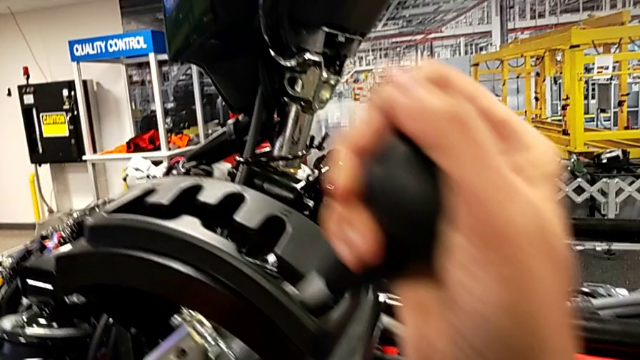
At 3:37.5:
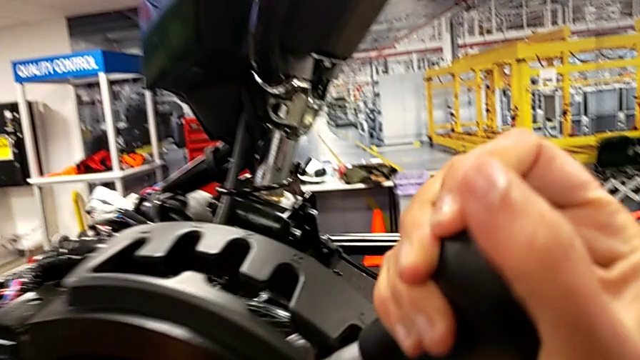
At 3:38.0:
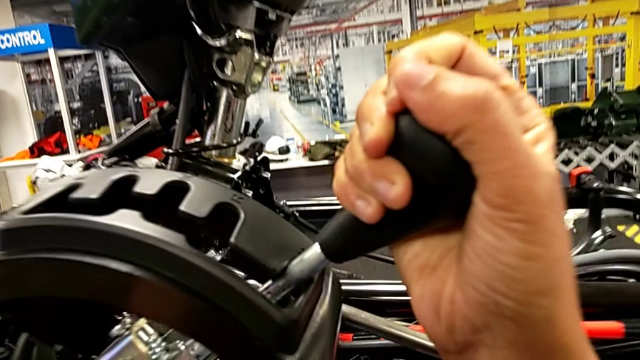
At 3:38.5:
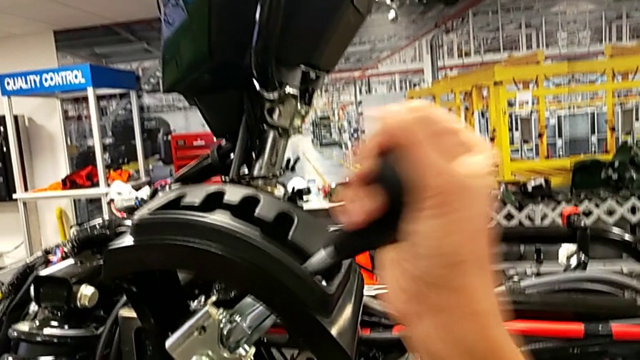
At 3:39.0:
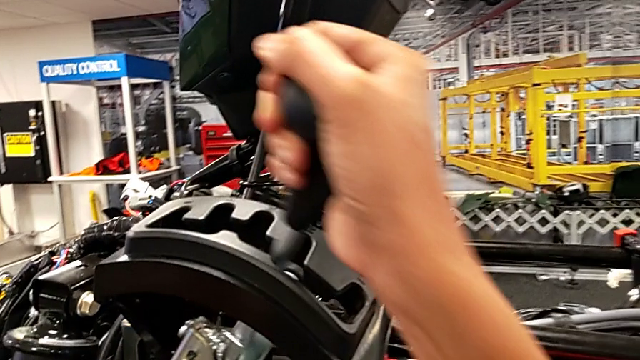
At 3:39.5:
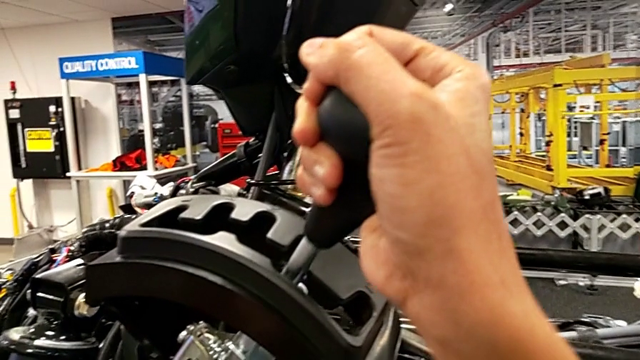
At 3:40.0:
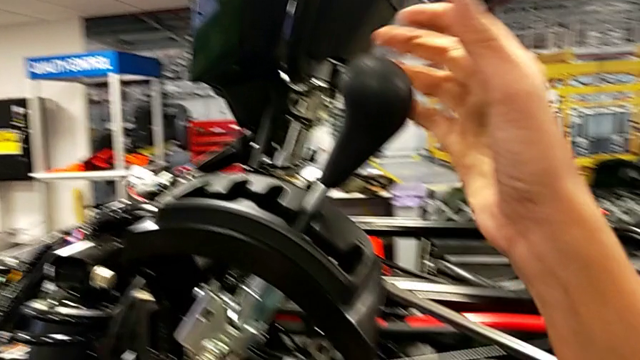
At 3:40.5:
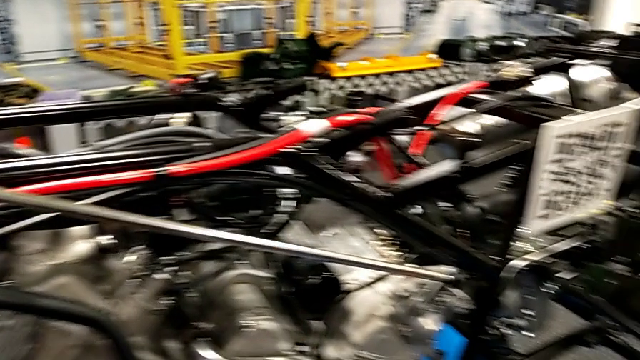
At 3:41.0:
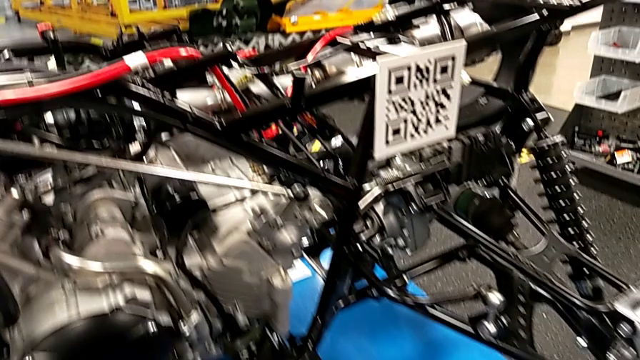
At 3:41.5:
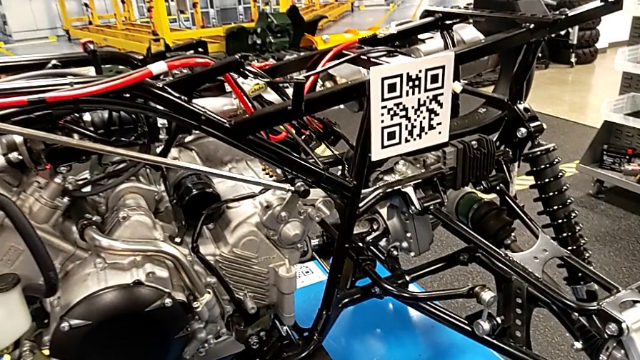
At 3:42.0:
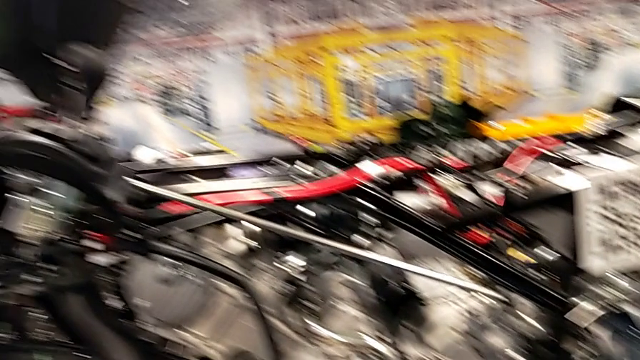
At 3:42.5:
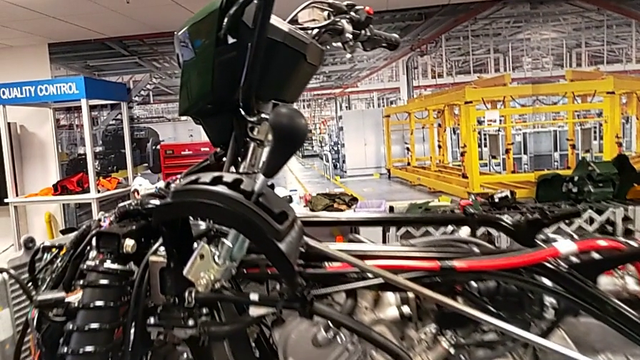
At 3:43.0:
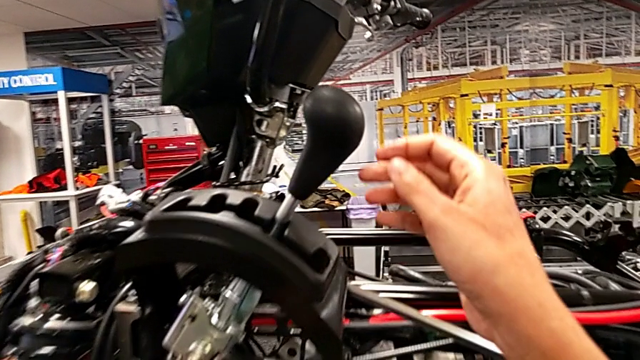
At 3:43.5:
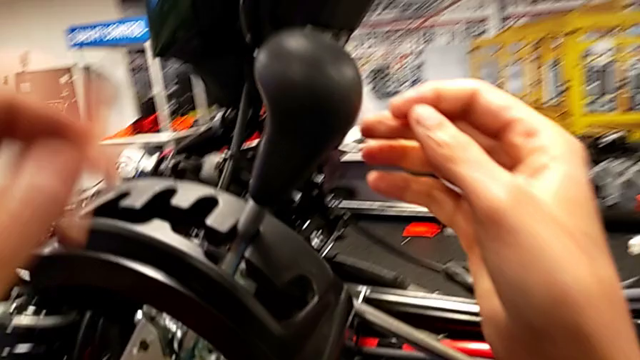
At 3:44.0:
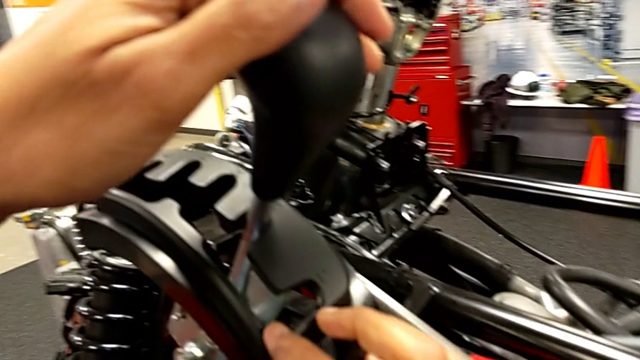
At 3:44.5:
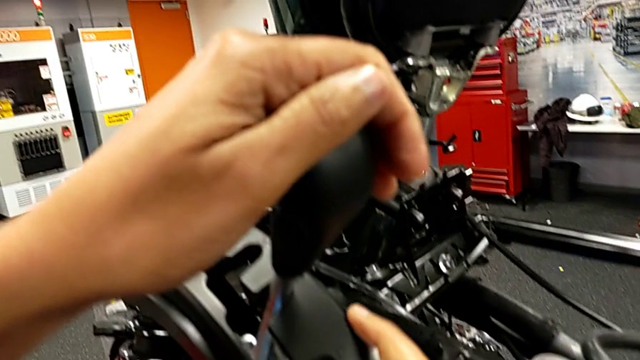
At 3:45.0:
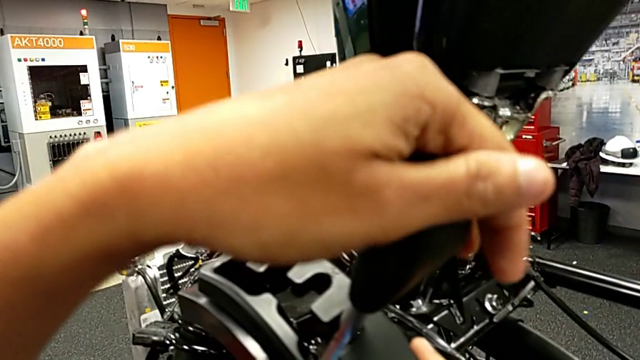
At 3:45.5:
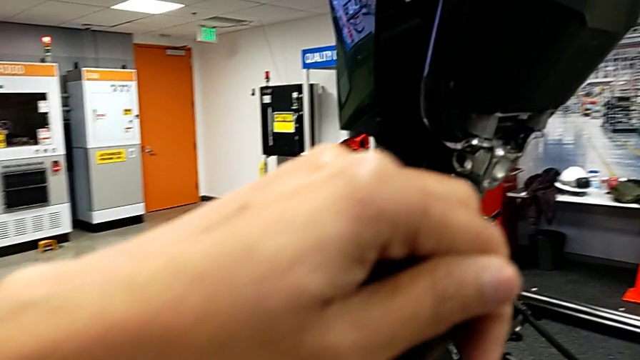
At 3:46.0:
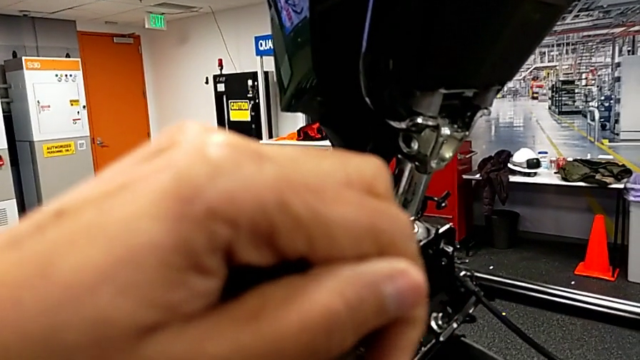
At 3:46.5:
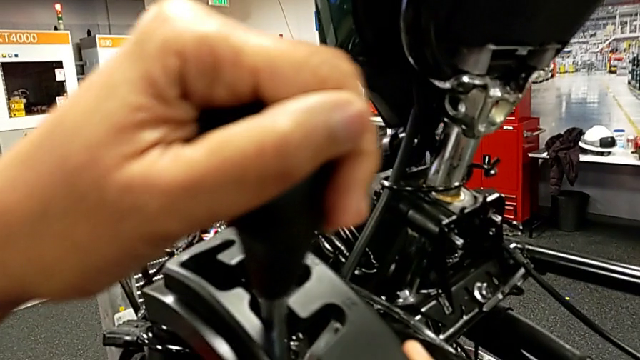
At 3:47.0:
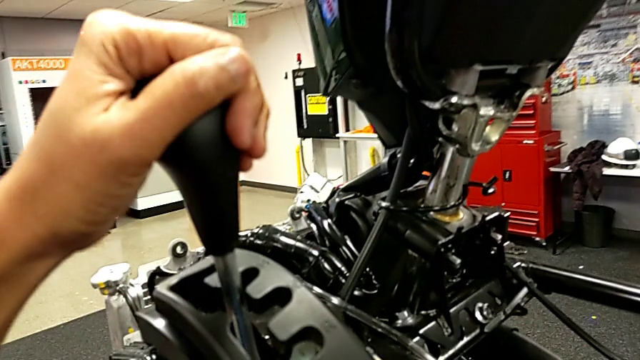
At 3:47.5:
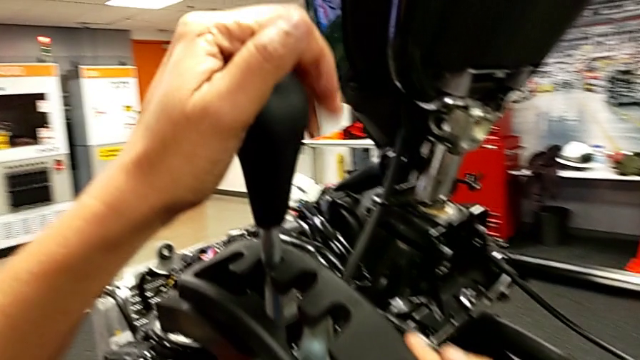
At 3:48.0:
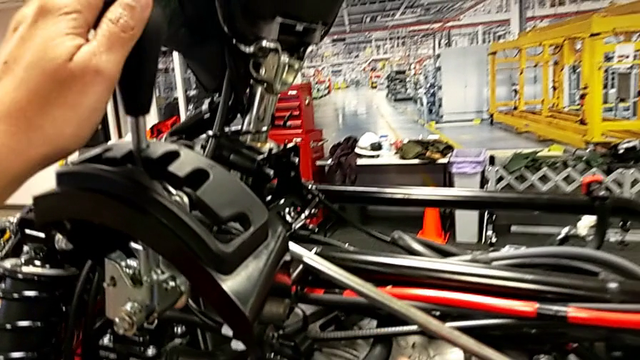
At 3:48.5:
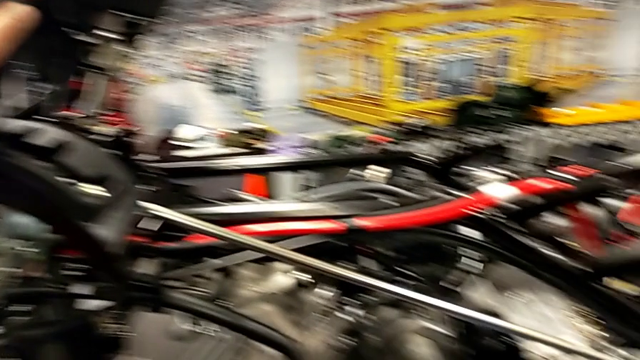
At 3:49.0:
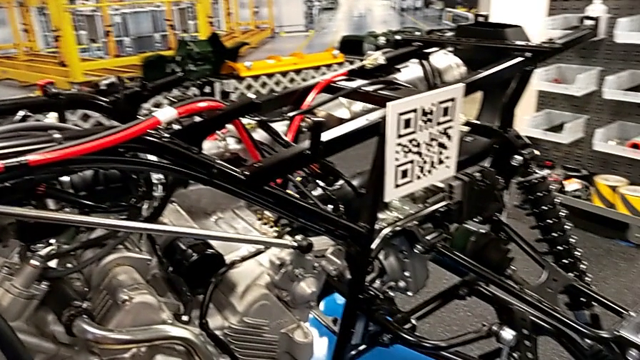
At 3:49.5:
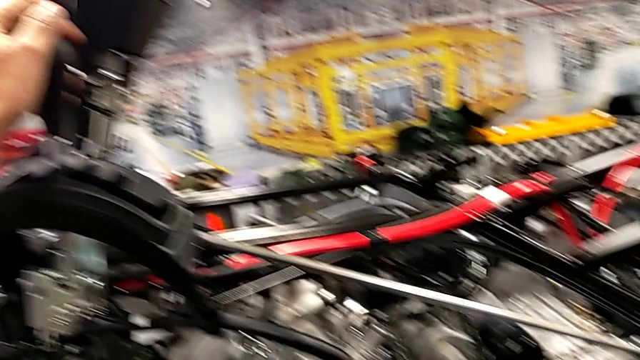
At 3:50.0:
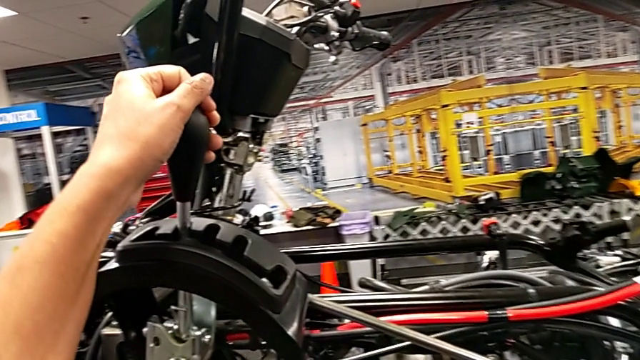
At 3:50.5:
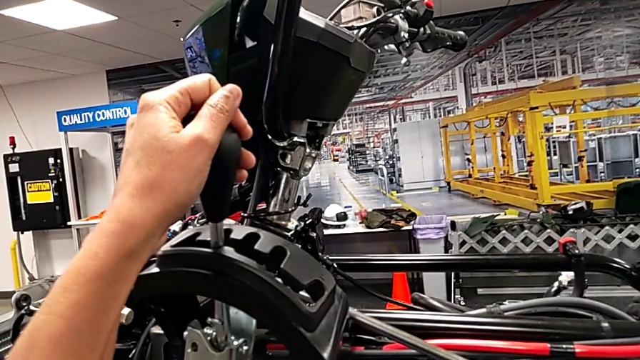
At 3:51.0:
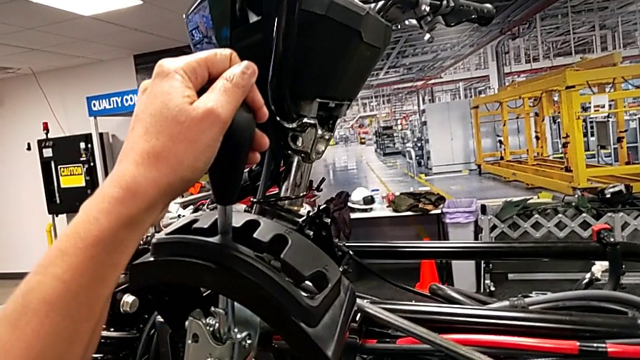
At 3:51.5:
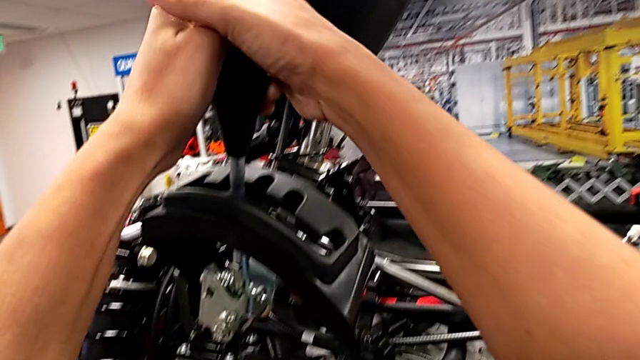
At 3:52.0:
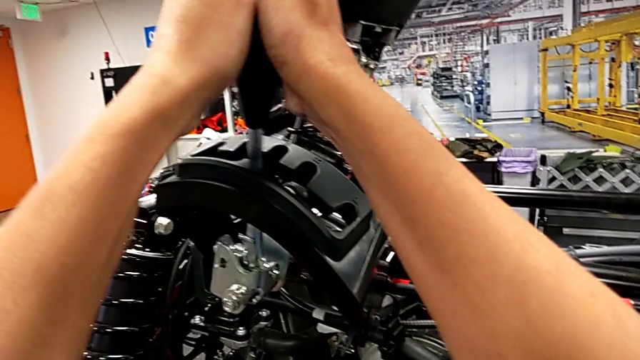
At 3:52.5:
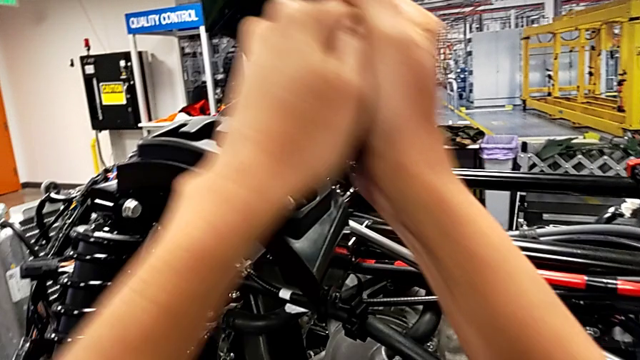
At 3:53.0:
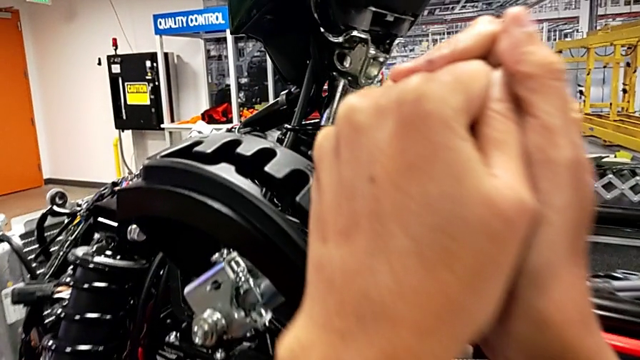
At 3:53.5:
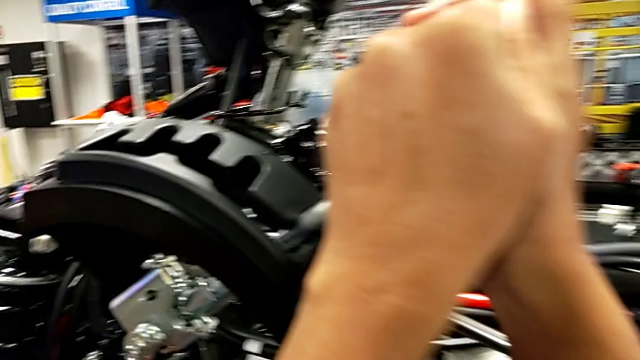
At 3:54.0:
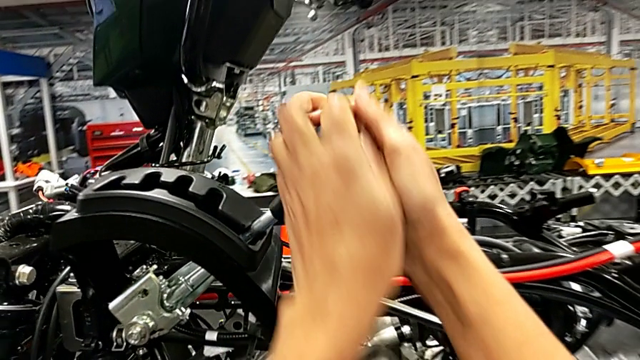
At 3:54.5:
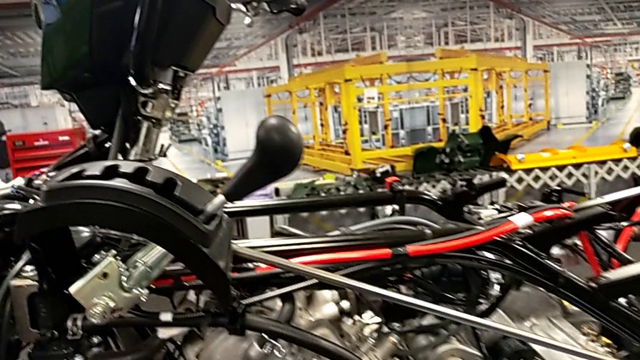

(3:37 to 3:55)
The camera wearer is changing through all the gear lever options. They wrongly shift the lever with the right hand, grab the lever, wrongly shift it with the left hand, sliding the lever in a wrong direction, and shift the lever with the left hand.

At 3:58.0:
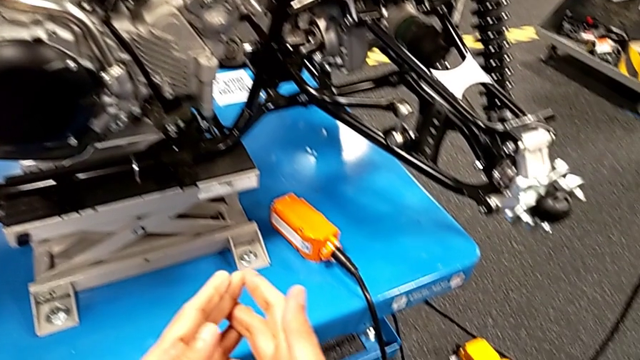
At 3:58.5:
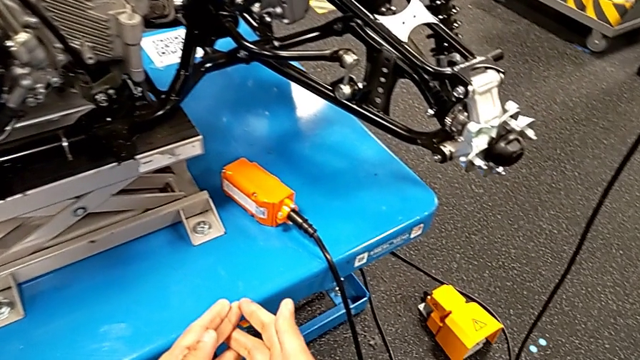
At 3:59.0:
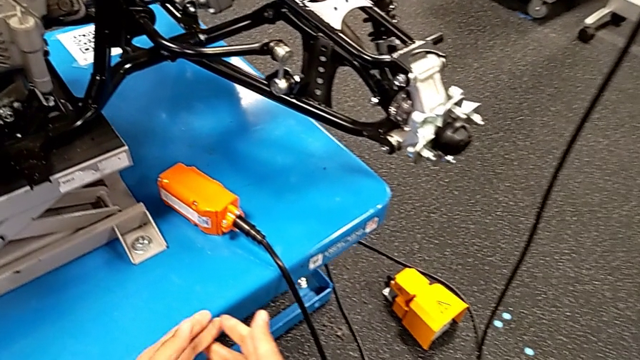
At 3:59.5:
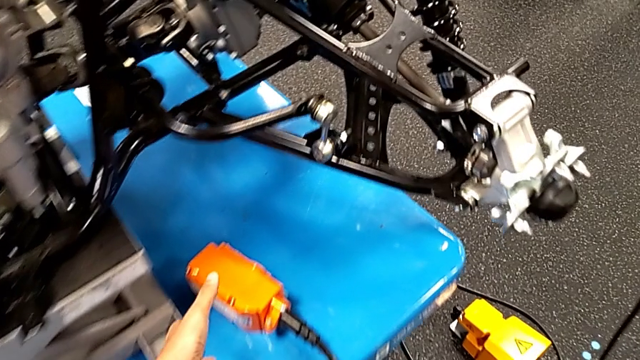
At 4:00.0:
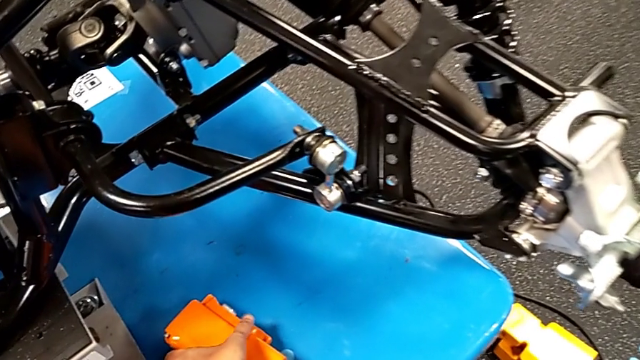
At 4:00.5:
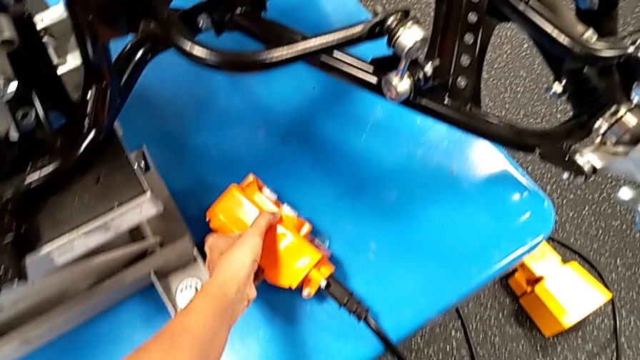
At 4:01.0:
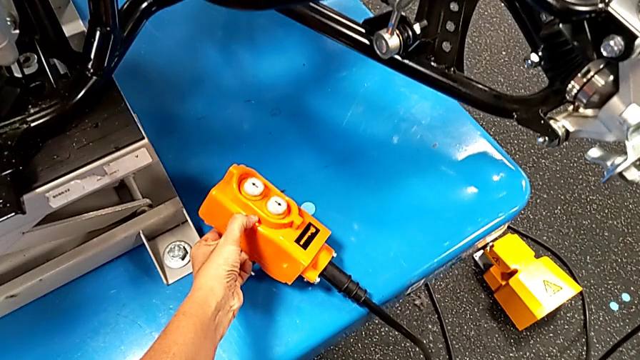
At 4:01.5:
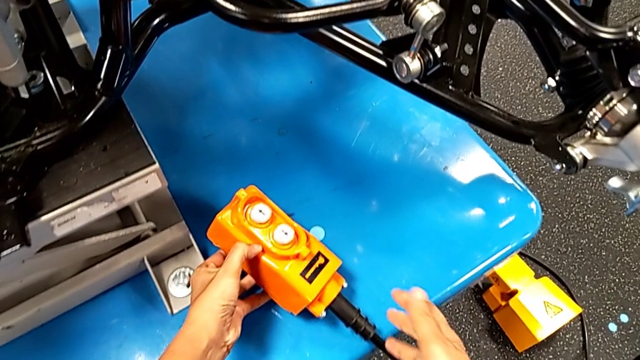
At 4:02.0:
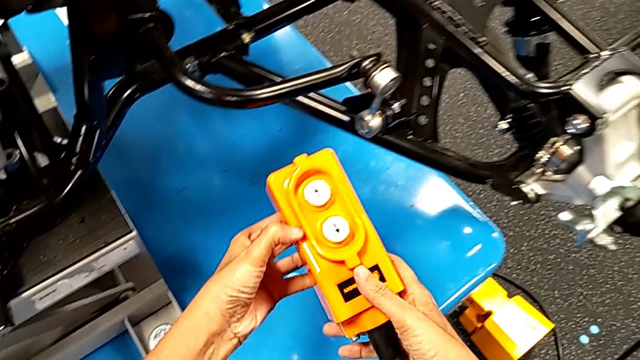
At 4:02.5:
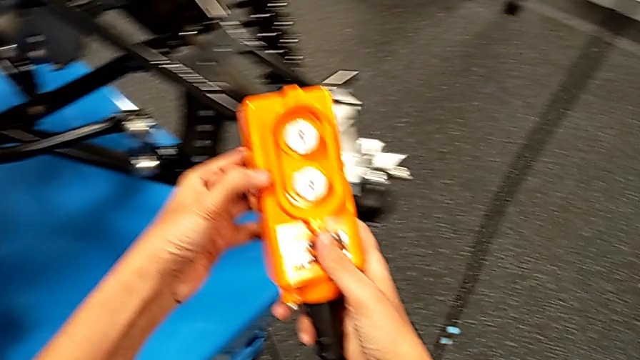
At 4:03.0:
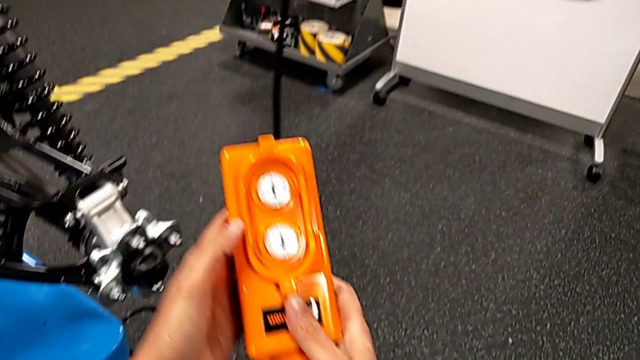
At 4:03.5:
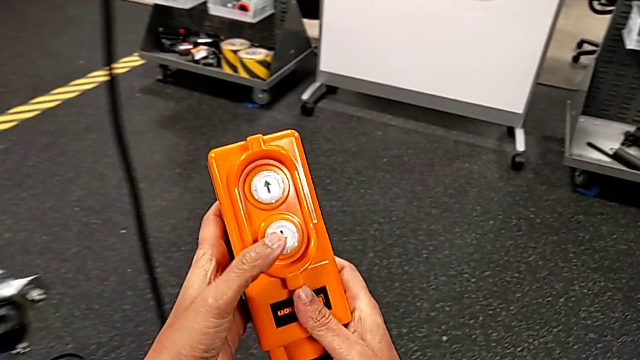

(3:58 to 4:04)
The camera wearer is pressing up and down on the orange remote. They grab the remote and begin to hold it with the left hand.
